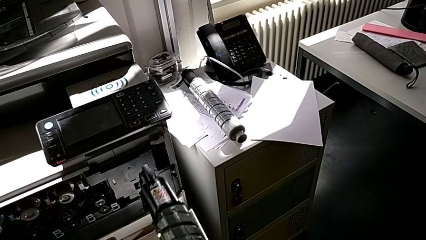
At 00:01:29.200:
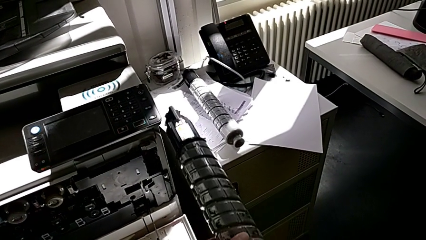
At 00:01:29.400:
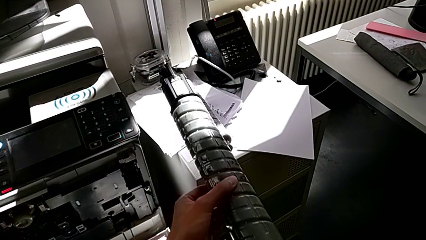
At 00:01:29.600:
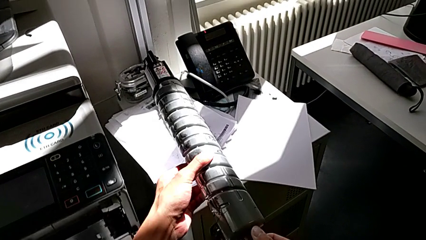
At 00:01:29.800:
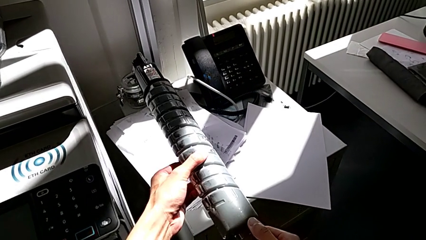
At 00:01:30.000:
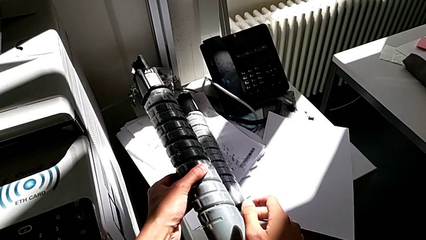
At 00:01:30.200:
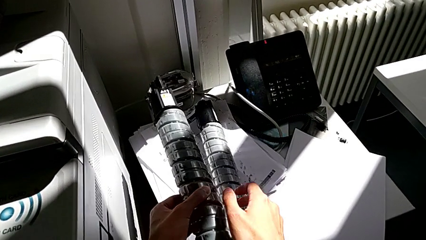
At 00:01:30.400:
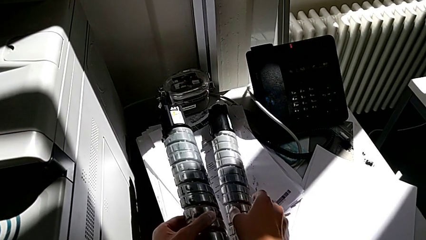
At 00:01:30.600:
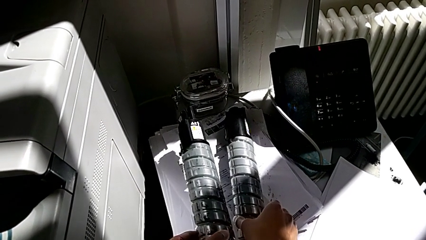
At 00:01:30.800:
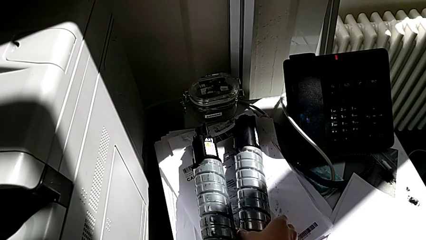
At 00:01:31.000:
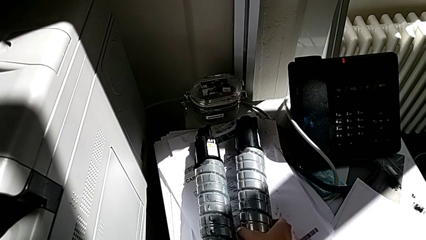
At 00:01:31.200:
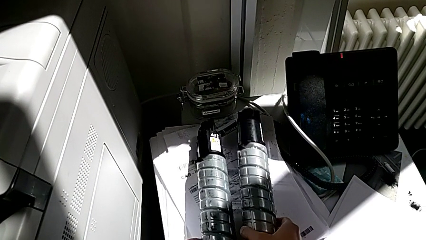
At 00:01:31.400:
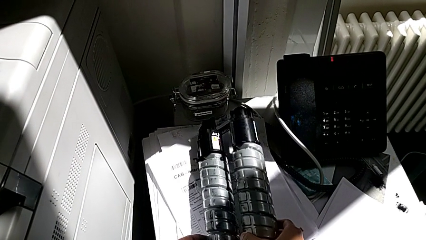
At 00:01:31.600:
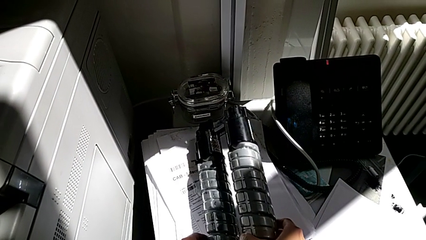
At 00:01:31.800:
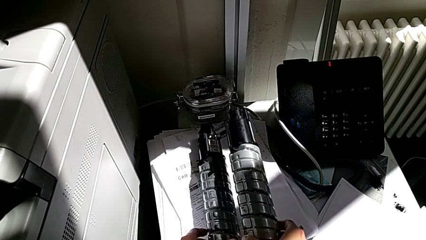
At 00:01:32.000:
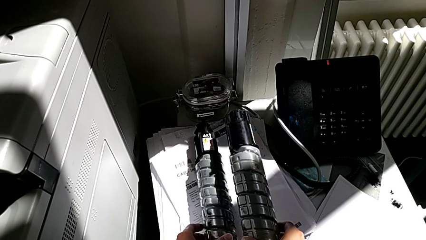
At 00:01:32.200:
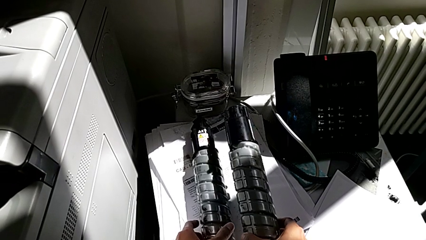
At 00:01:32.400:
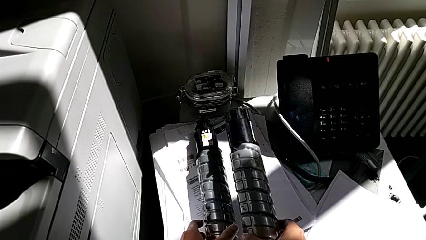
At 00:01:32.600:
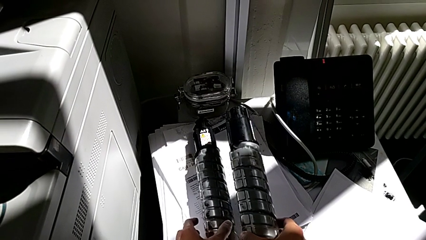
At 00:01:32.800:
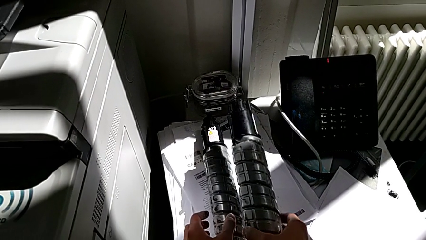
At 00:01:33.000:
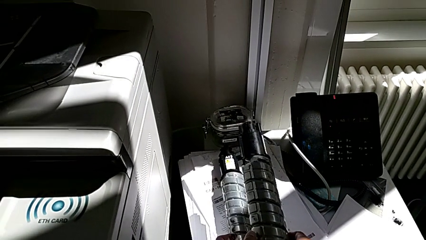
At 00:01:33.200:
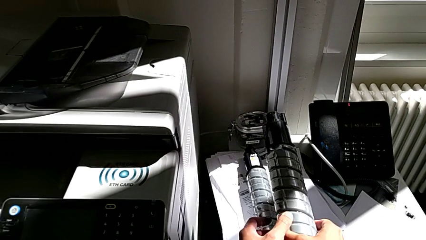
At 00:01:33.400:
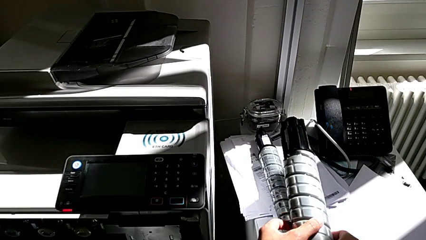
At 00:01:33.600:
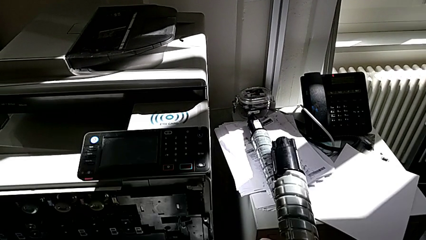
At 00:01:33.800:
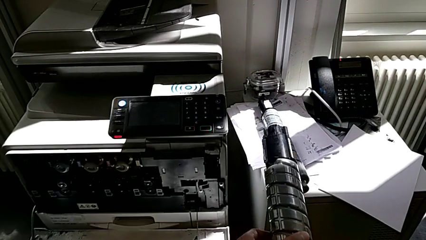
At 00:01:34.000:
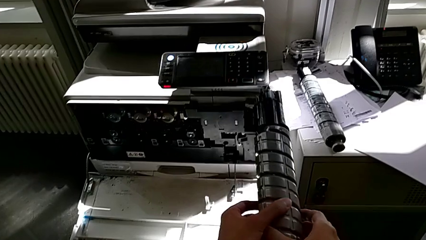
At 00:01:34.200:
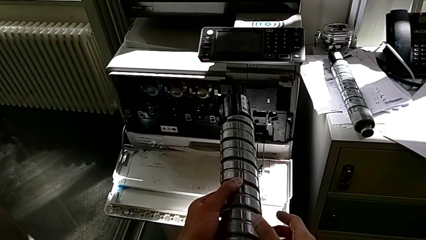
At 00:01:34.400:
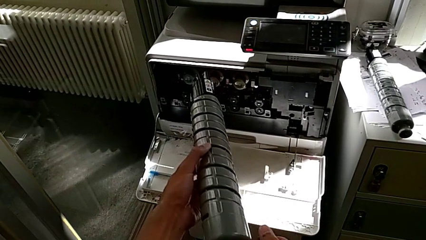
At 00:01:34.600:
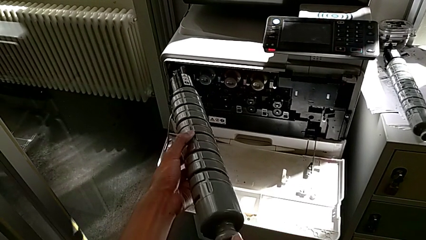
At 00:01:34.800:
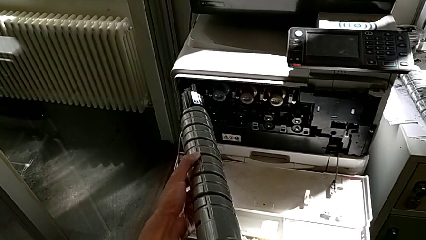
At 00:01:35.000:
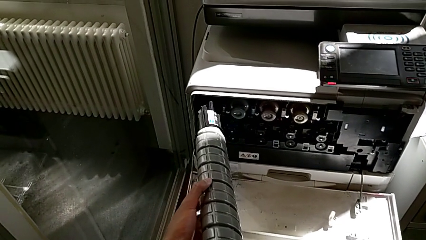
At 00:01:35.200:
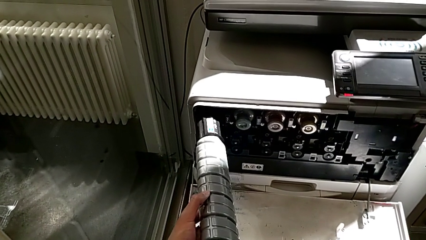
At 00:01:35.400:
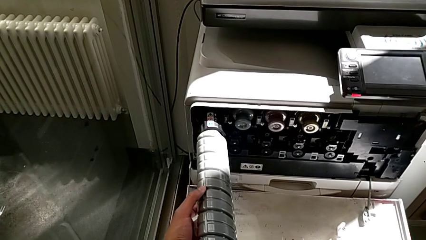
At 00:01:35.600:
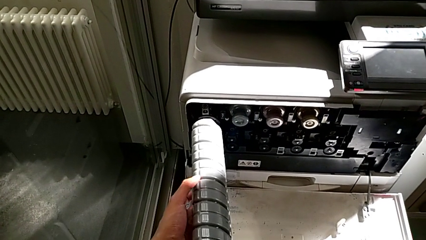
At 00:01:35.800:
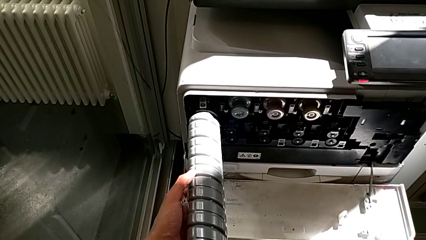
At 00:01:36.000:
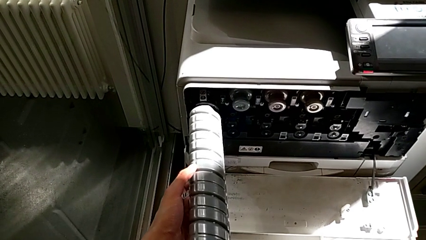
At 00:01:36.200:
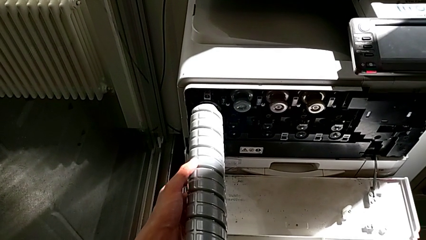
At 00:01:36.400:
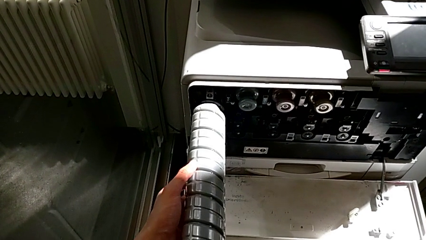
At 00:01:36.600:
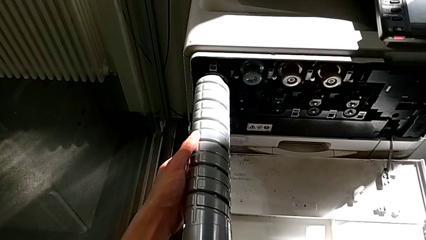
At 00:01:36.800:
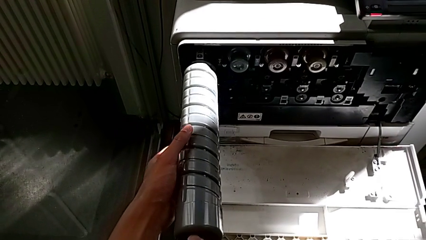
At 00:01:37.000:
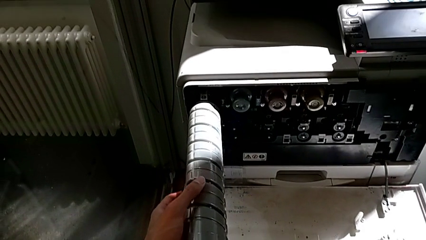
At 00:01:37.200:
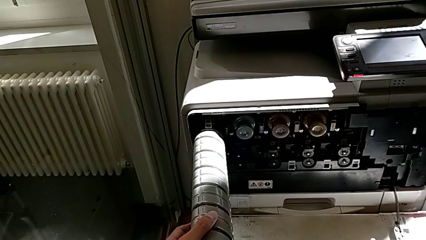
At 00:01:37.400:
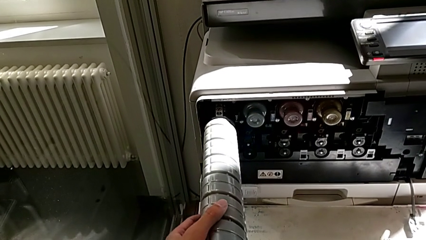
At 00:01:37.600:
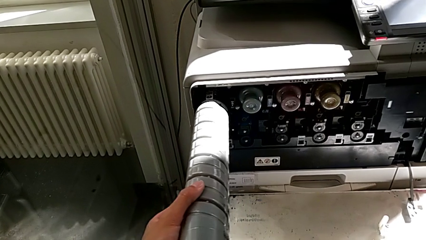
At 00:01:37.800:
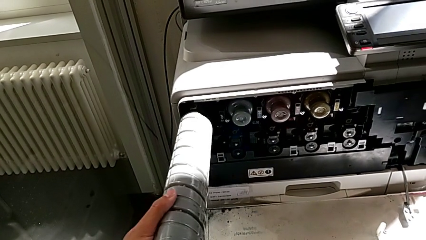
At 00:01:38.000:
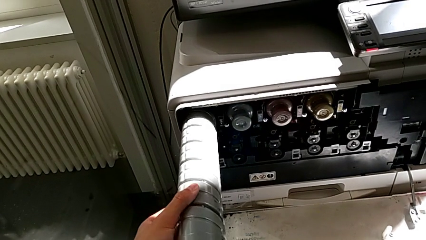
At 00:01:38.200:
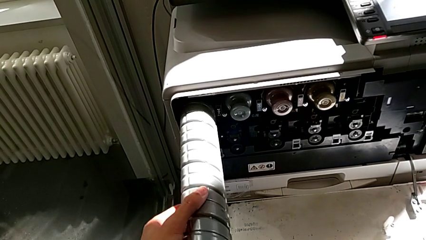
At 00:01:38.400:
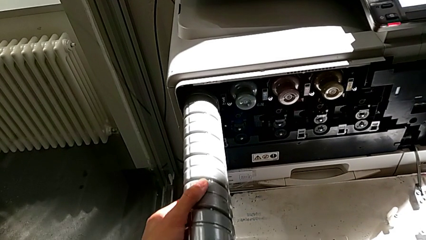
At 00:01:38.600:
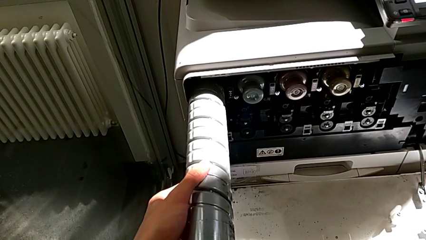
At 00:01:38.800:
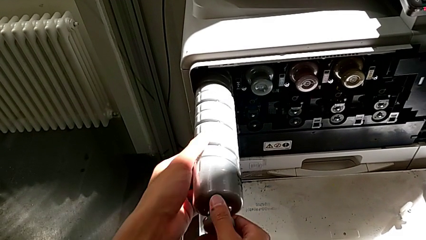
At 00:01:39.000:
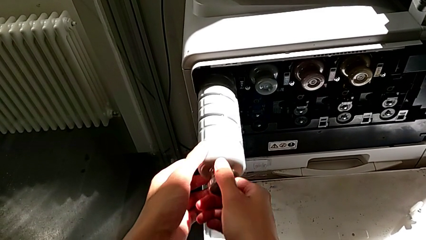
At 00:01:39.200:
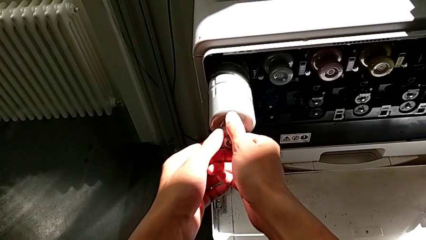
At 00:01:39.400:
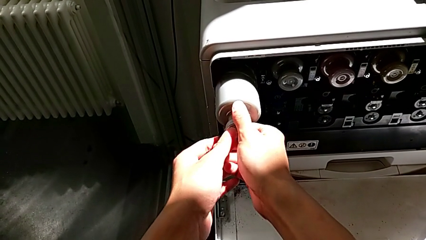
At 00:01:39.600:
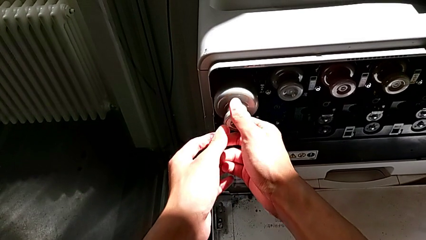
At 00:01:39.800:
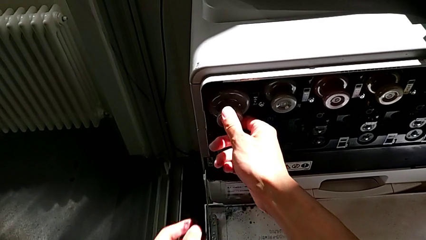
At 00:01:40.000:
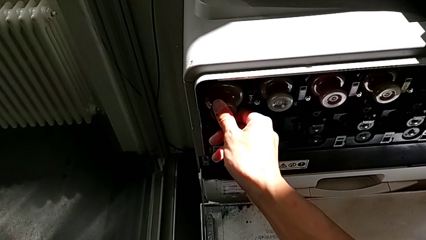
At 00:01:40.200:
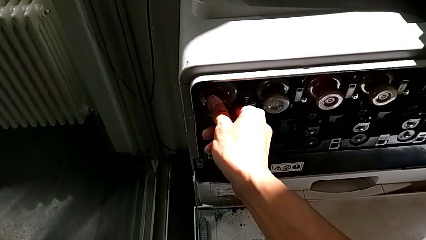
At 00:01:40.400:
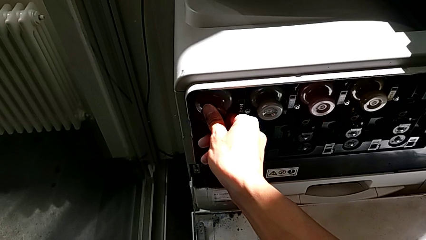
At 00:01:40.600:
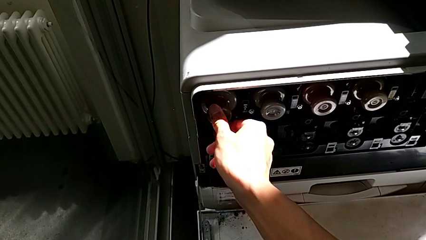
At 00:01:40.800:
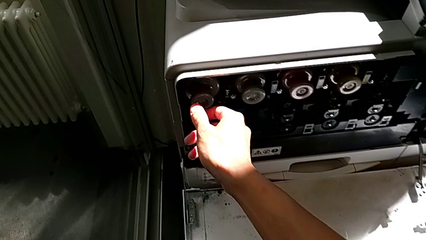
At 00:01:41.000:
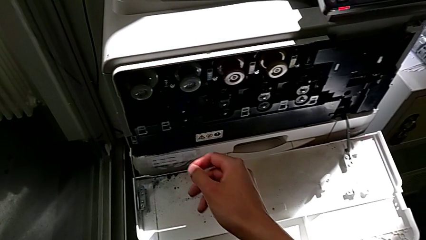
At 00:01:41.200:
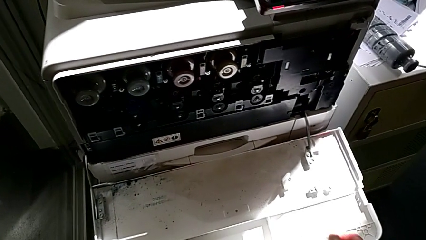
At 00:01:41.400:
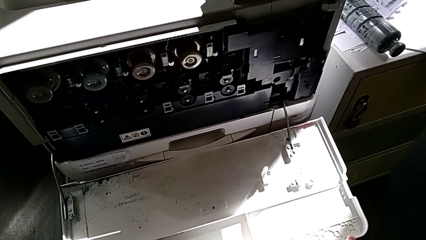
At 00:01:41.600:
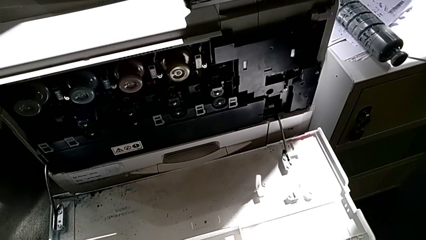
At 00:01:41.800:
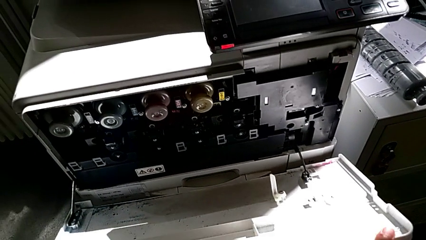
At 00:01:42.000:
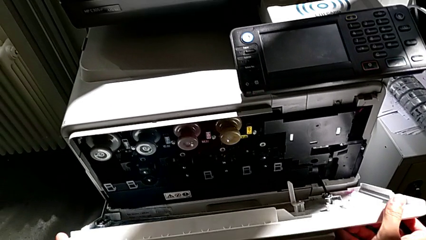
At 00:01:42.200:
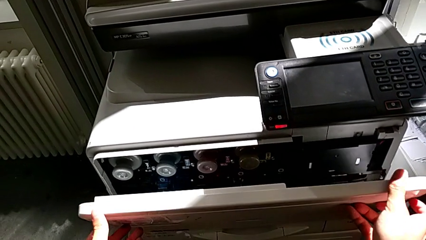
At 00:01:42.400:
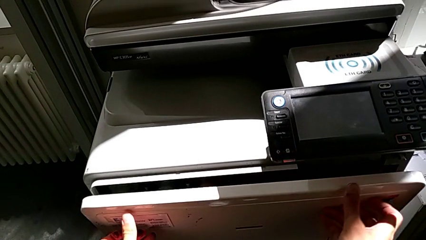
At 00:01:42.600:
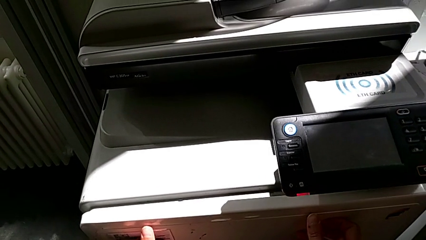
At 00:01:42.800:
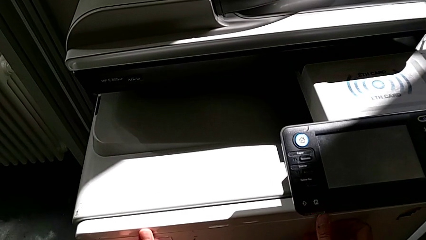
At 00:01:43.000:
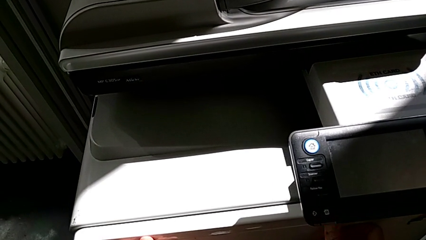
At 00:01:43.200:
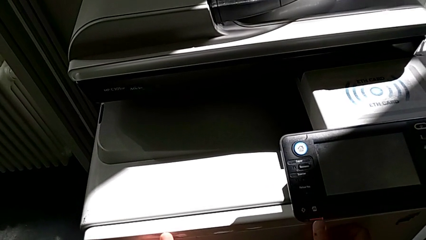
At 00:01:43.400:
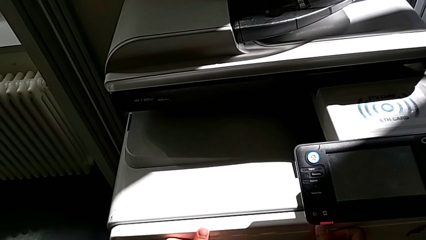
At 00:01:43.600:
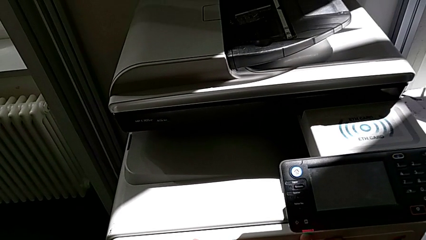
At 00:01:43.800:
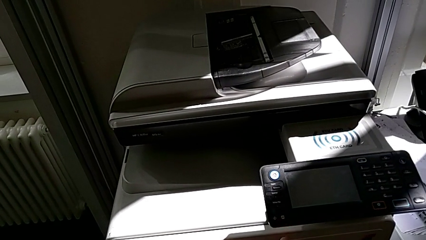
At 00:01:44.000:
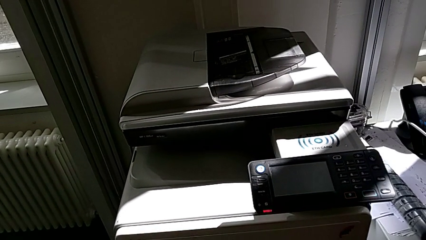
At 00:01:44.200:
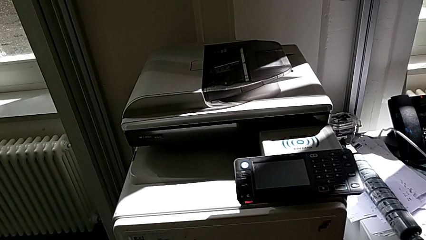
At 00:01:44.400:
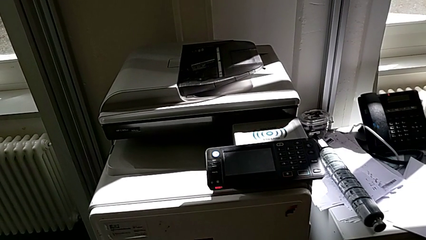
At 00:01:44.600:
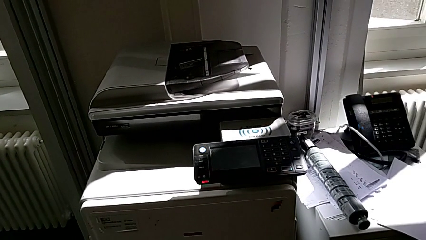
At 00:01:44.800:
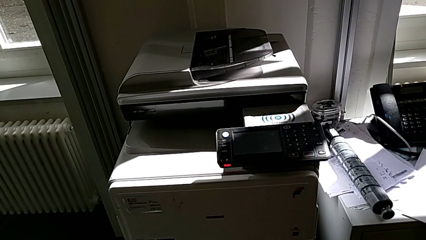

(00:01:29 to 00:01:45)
The camera wearer is exchanging the black ink cartridge. They place the old ink cartridge with the left hand, grab the new ink cartridge with the right hand, insert it, push it, close the cartridge gate and push it.
